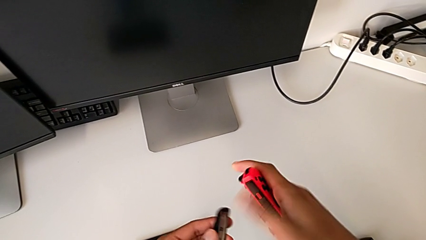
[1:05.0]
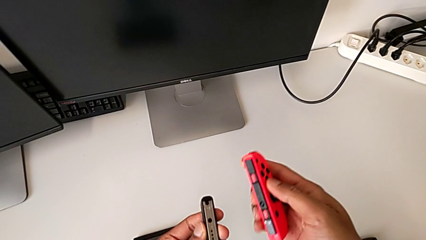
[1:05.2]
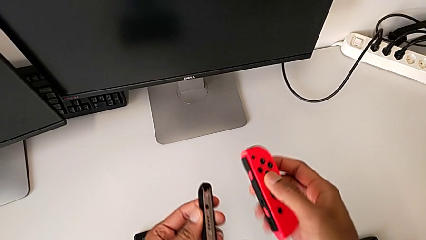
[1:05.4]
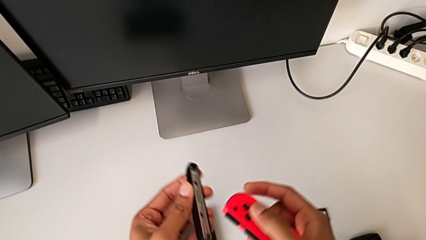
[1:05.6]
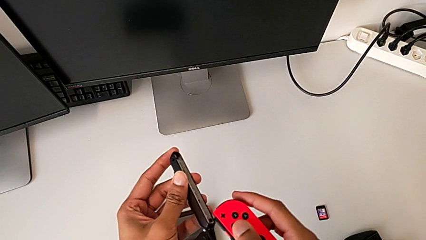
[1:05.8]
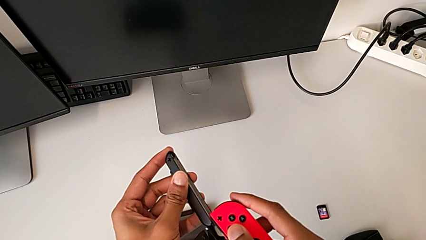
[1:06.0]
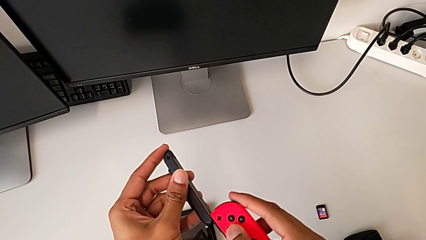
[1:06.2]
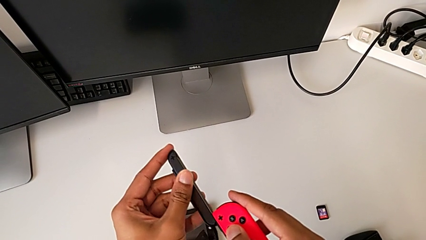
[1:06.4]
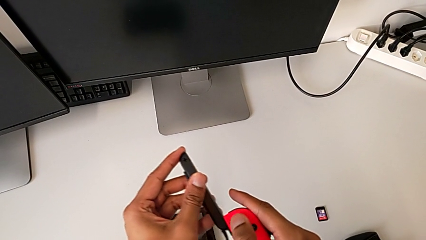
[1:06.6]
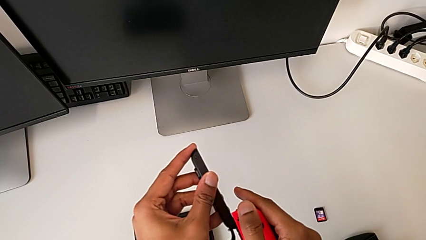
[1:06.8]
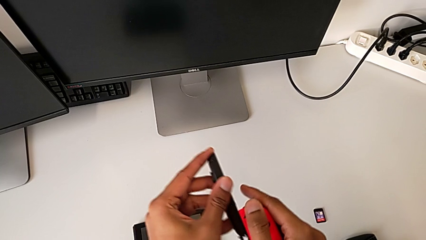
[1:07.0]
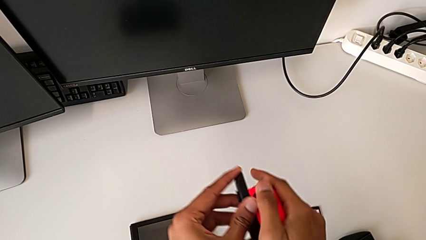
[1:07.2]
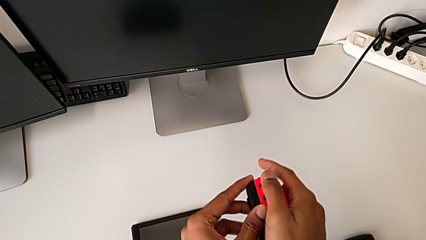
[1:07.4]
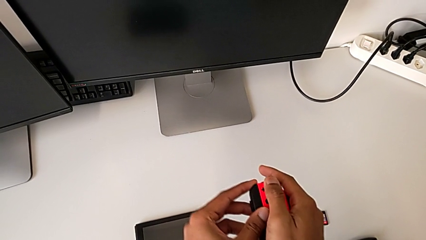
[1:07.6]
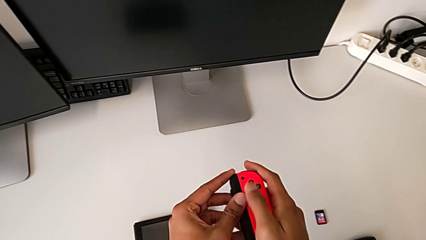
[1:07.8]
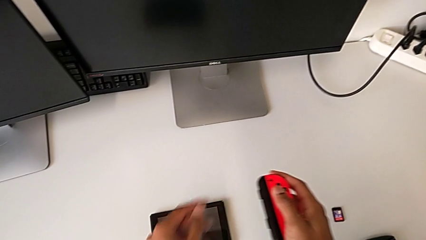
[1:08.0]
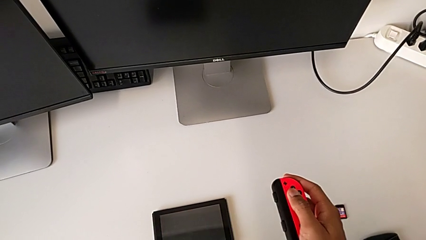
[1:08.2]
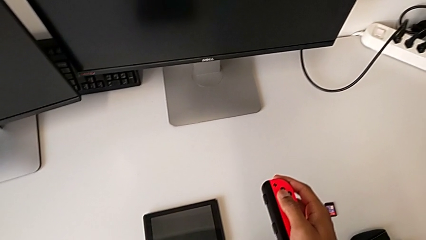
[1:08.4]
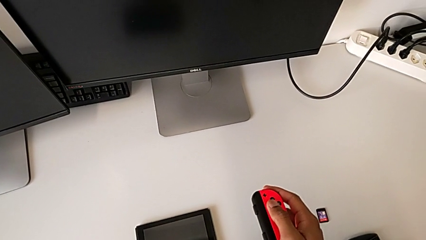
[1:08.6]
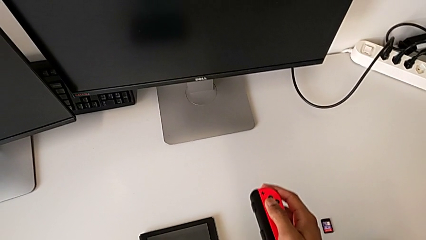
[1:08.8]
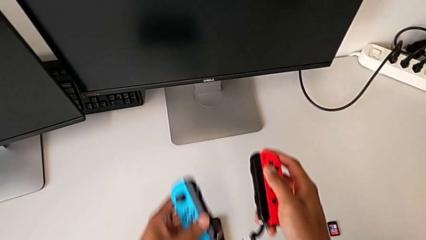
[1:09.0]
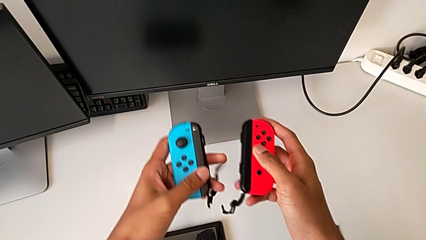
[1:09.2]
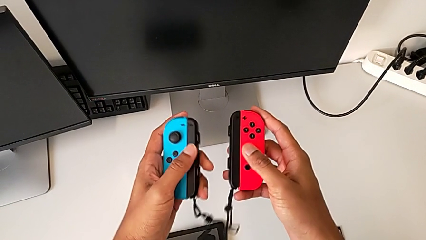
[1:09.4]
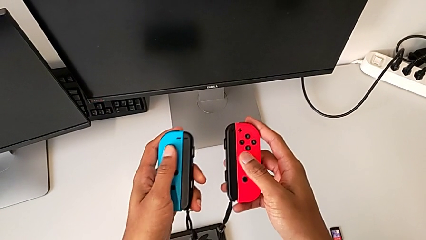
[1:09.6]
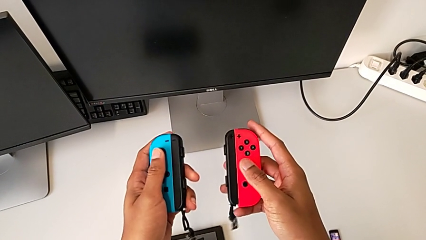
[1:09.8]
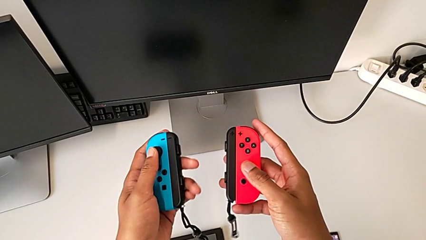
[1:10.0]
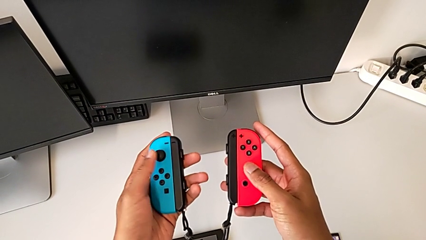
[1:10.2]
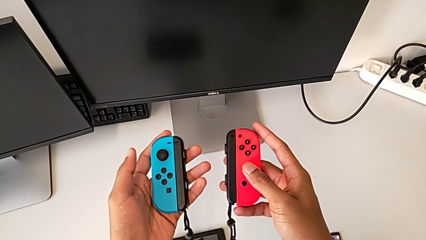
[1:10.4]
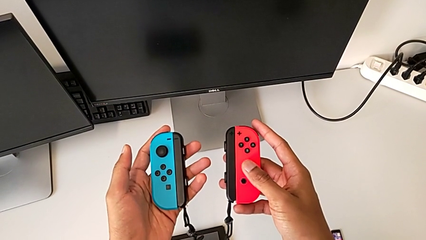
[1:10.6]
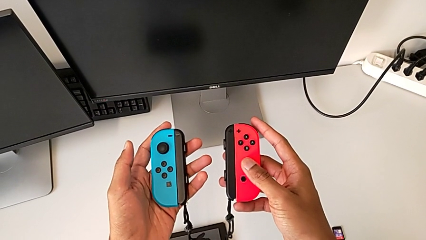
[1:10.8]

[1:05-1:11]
The camera wearer is assembling the Joy-Con controllers to the Joy-Con straps. They assemble the black Joy-Con strap and grab the blue Joy-Con controller.

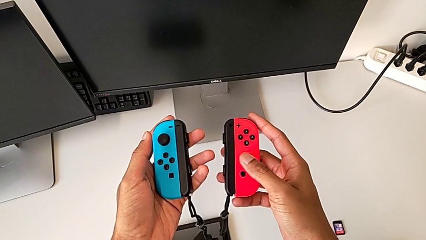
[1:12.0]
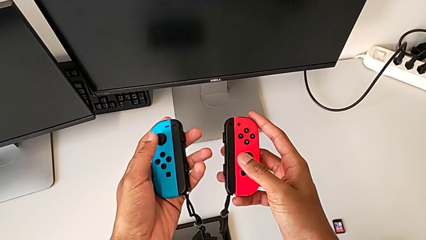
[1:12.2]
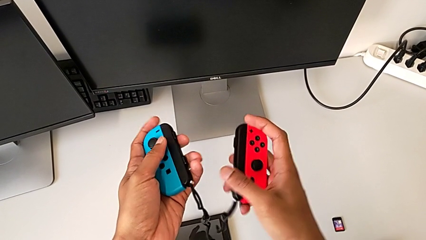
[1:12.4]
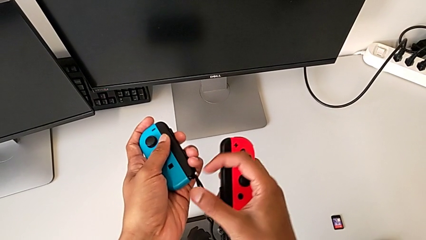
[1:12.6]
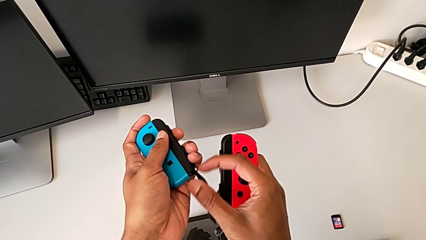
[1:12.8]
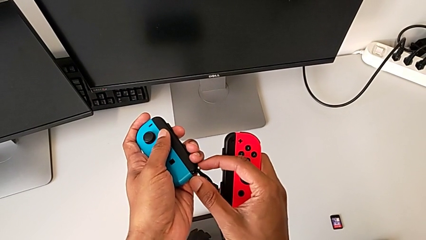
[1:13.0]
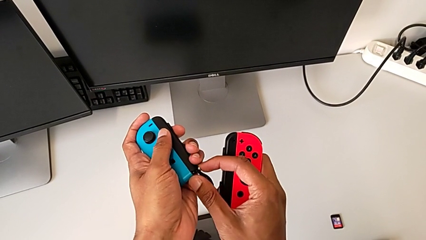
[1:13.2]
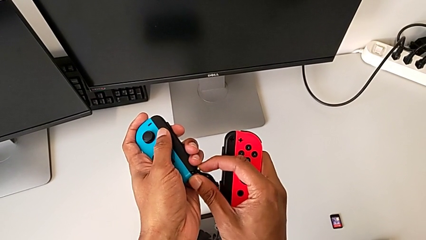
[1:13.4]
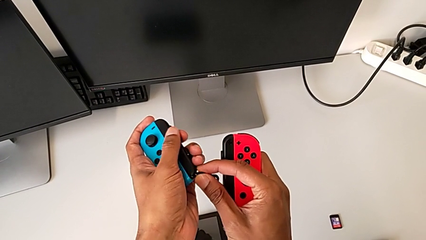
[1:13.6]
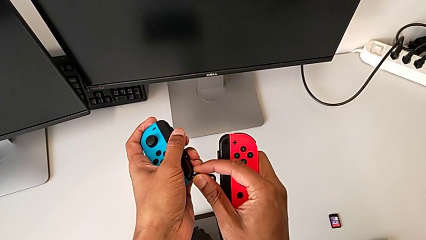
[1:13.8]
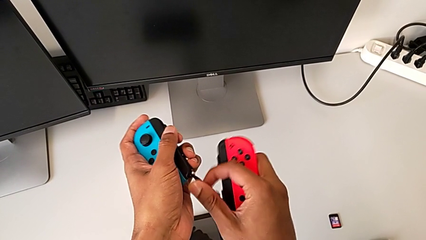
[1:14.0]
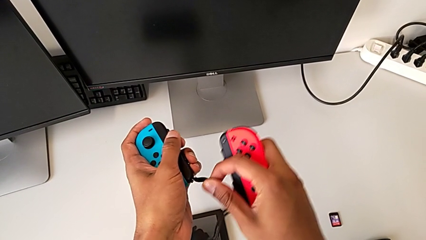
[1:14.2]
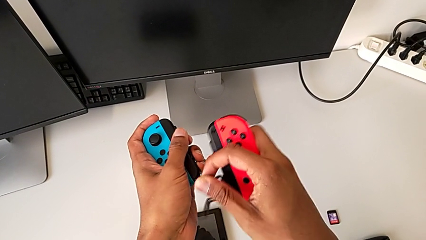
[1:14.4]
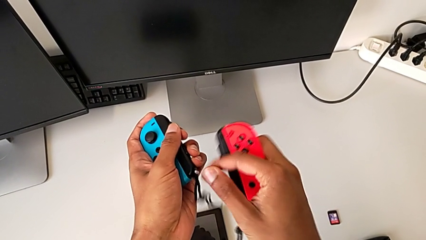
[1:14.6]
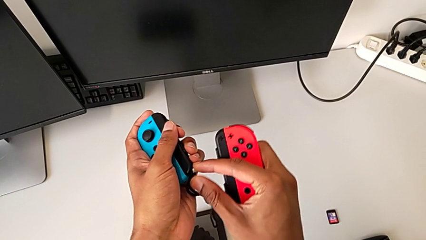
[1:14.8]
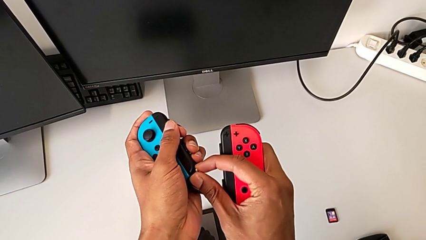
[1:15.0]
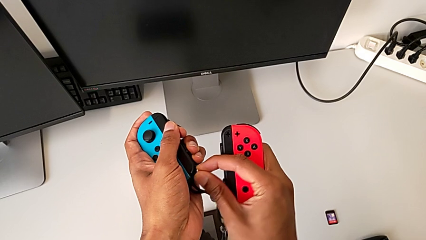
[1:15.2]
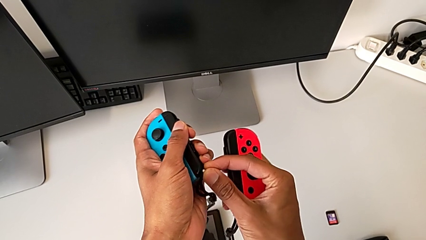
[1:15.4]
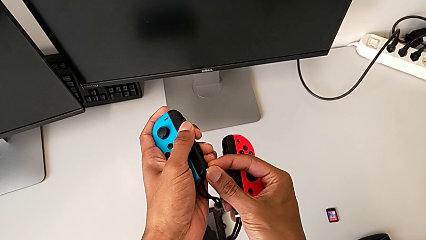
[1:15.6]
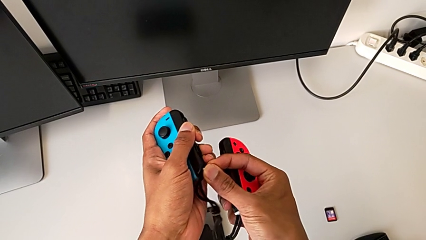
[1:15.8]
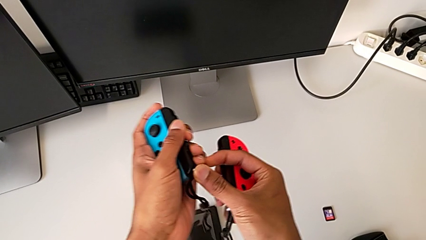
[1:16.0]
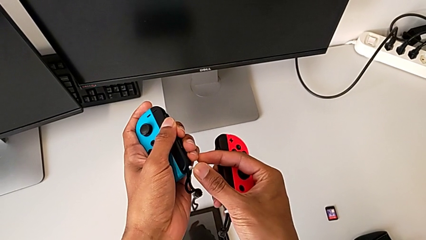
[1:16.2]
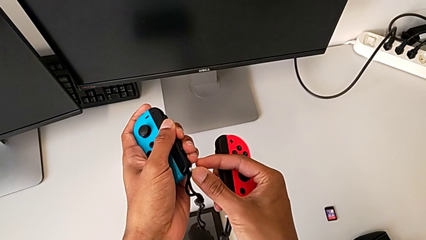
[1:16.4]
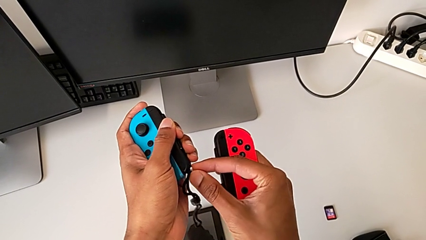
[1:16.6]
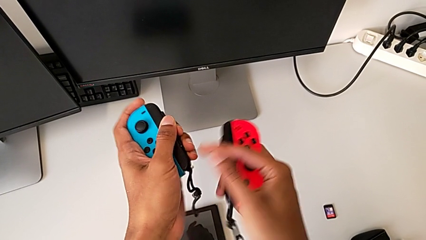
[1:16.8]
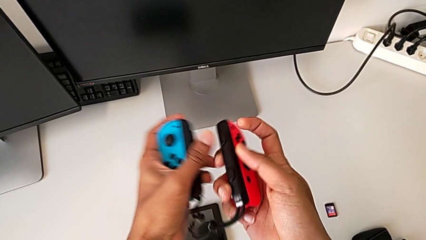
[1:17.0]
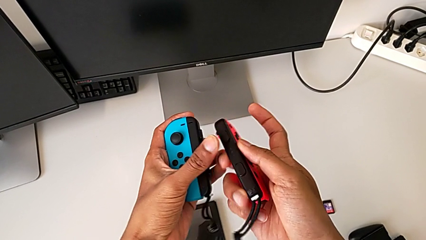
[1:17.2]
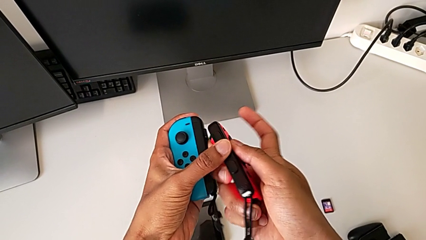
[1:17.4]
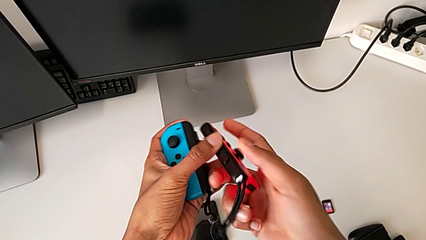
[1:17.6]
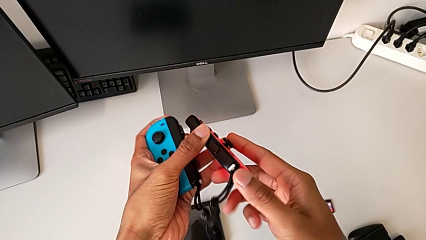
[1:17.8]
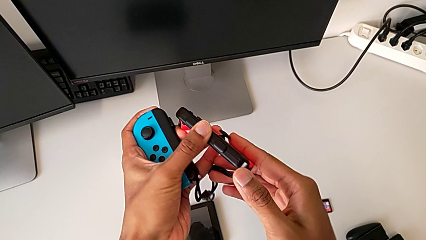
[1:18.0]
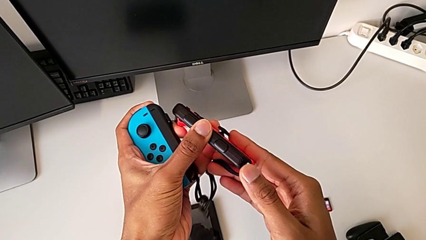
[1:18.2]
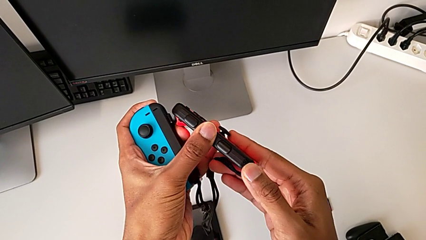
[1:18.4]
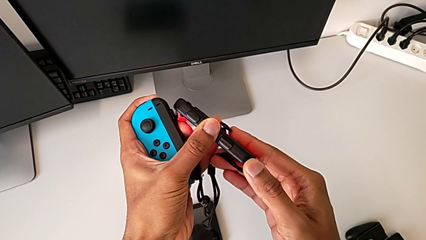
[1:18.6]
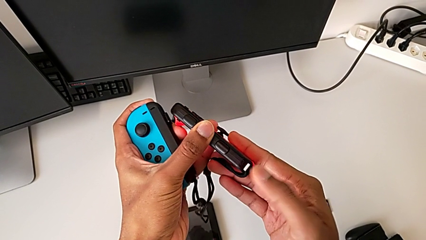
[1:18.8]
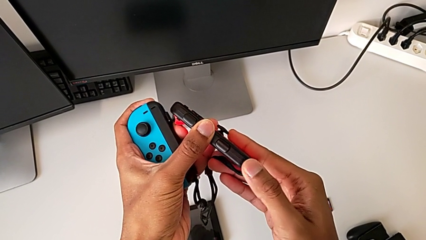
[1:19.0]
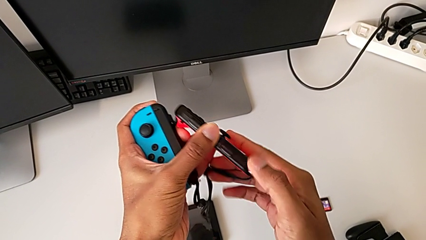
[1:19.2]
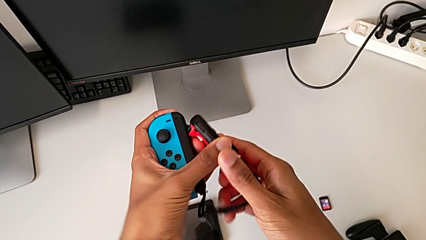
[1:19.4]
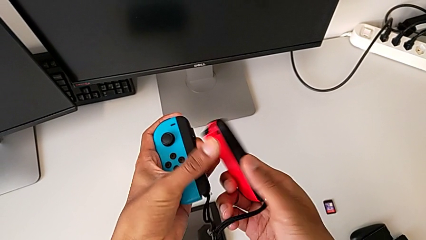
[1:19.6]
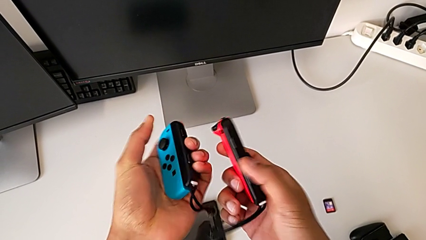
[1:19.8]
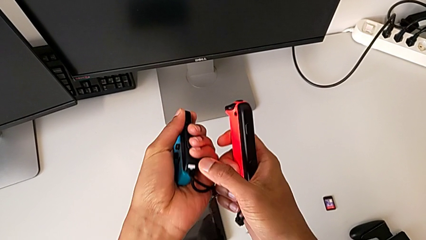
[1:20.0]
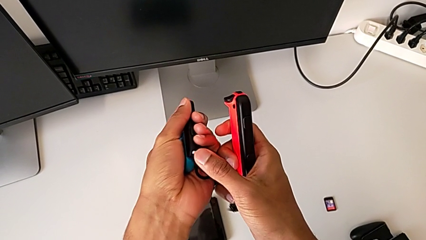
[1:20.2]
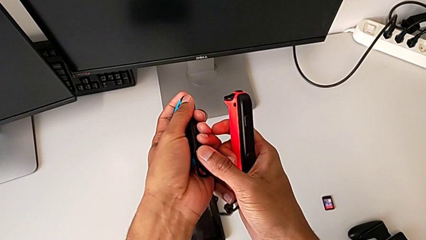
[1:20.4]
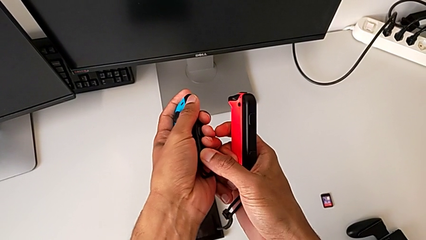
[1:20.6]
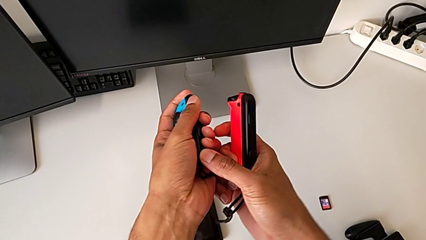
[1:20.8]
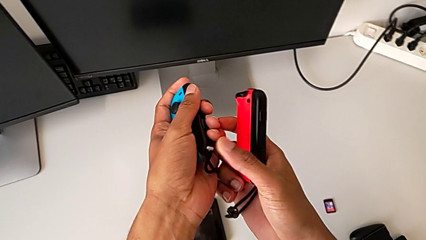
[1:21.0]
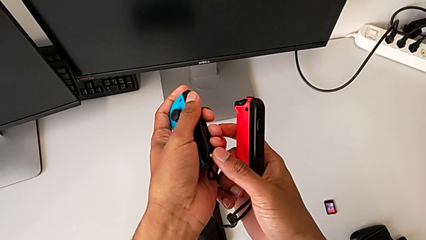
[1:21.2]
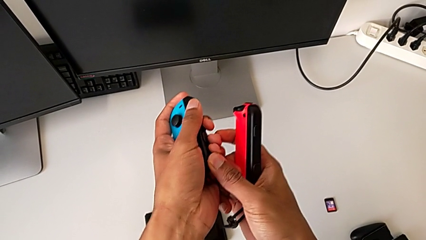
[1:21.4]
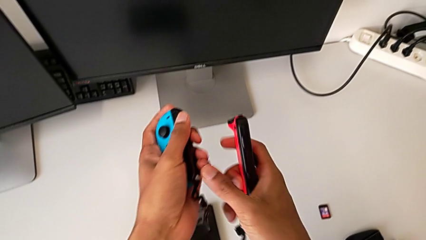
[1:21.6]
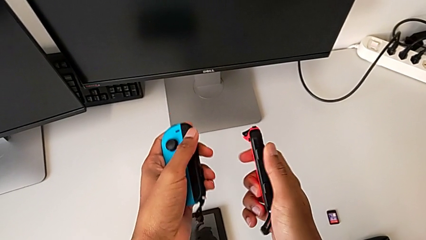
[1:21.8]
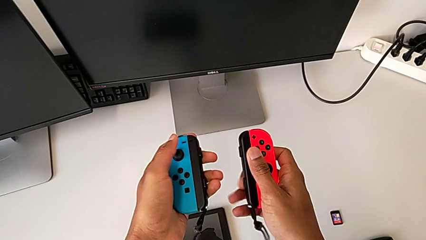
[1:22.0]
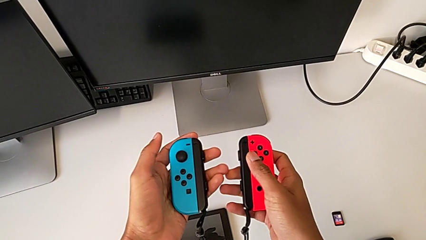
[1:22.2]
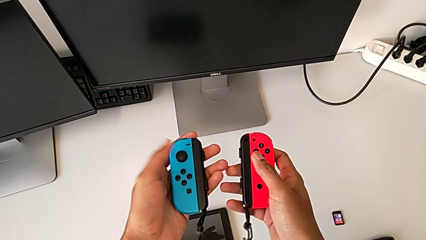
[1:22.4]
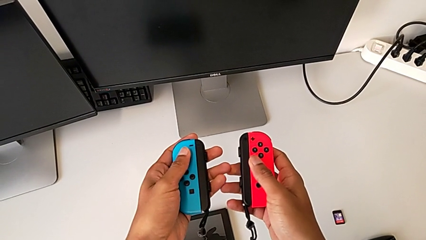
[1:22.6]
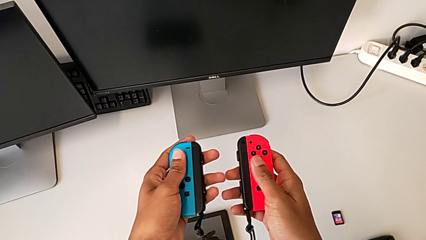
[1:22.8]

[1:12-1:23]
The camera wearer clicks the Joy-Con strap locks. They press the first Joy-Con strap lock and press the second Joy-Con strap lock.
